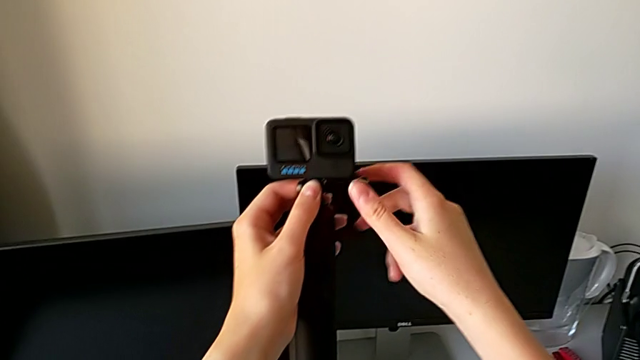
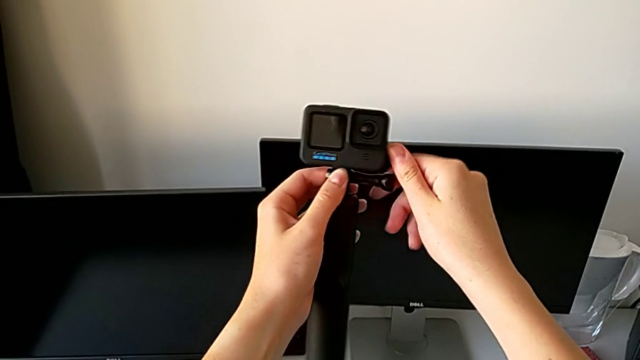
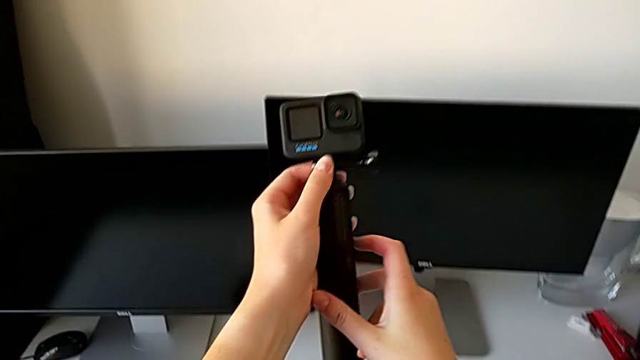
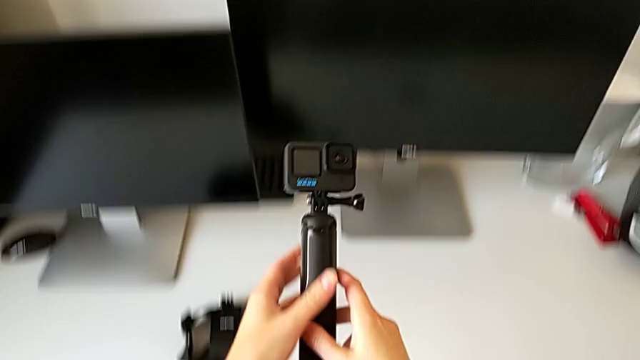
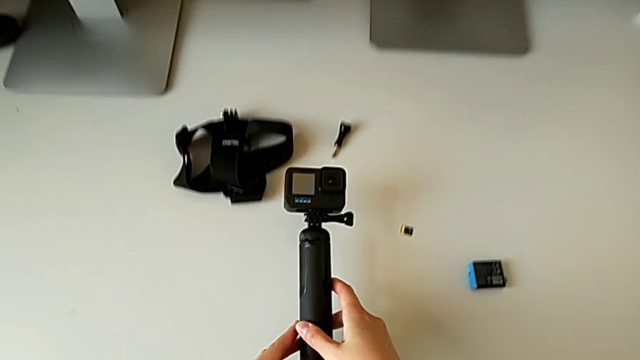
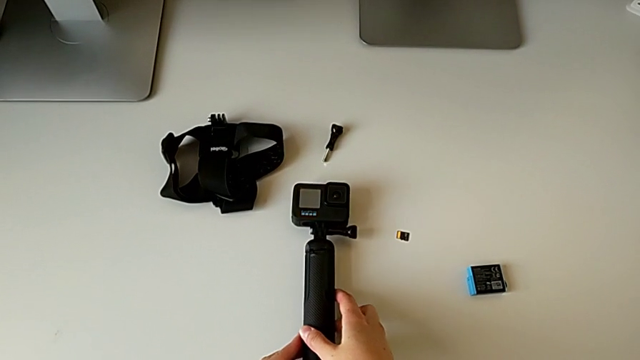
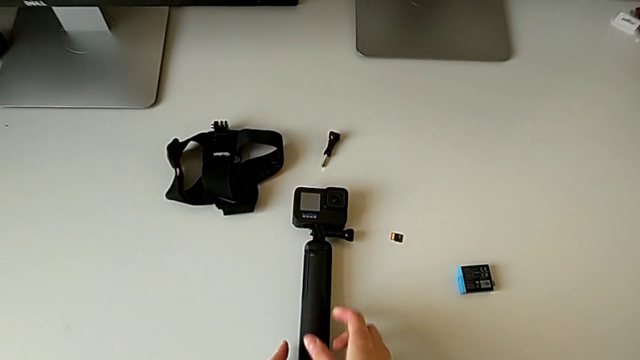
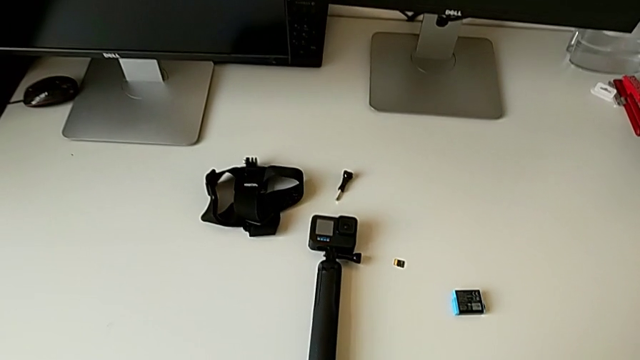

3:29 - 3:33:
The camera wearer is assembling the GoPro to the handheld grip. They drop the GoPro.

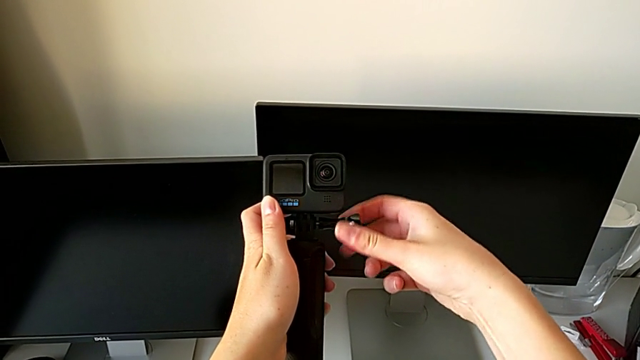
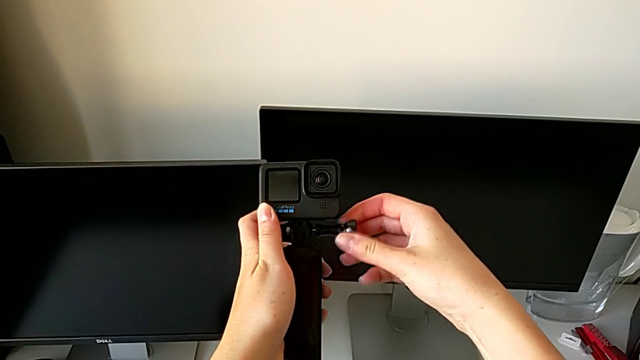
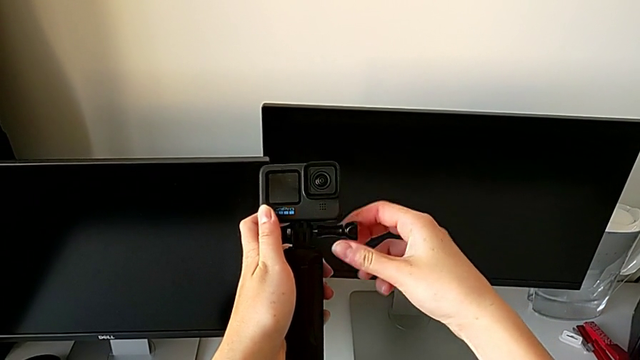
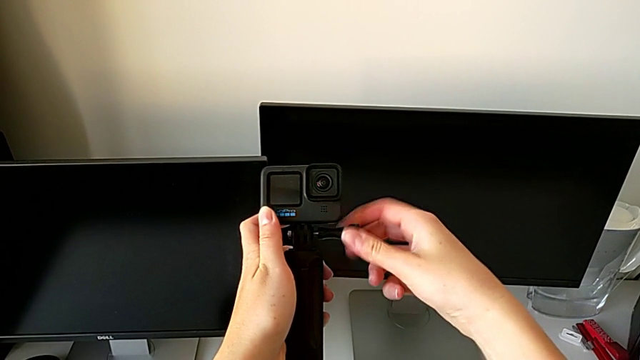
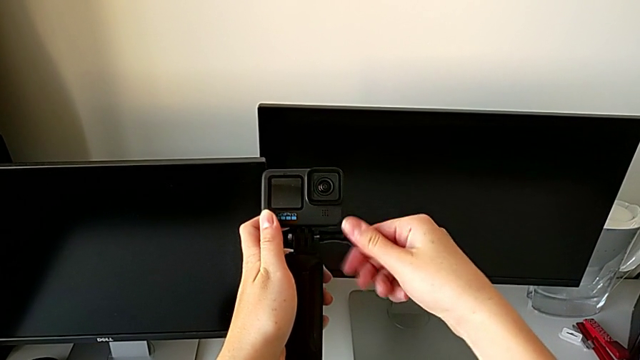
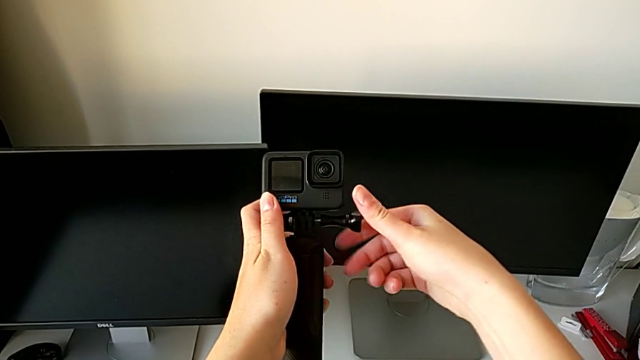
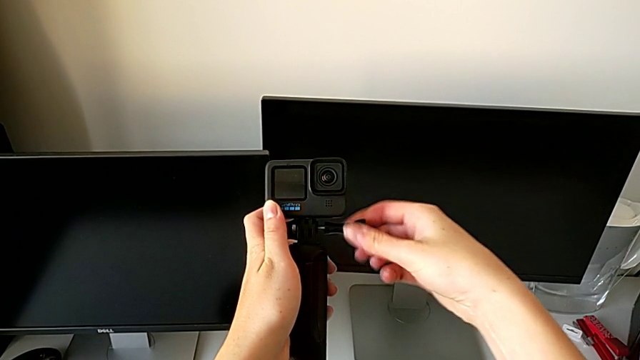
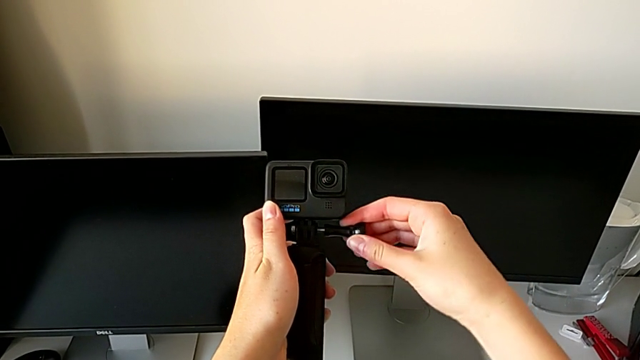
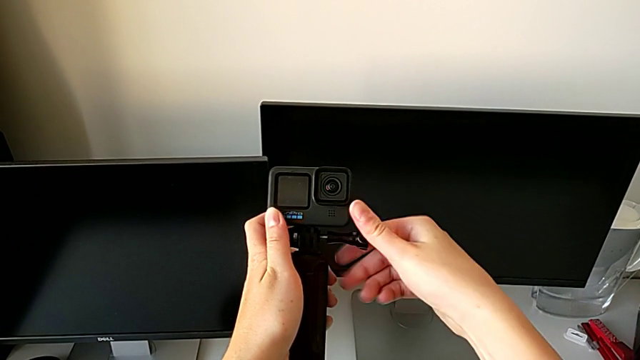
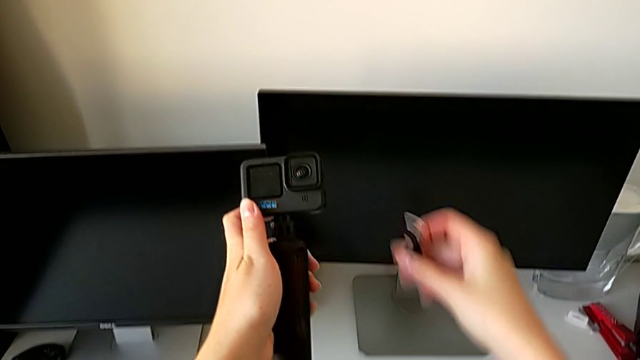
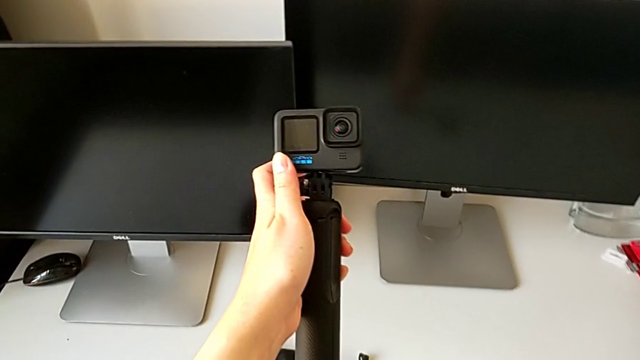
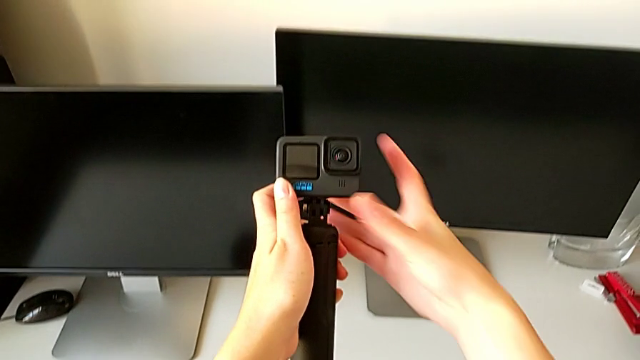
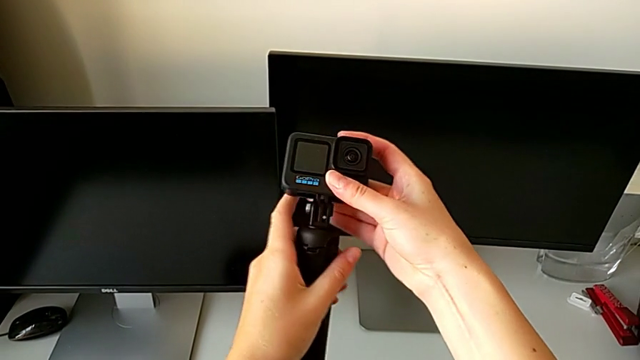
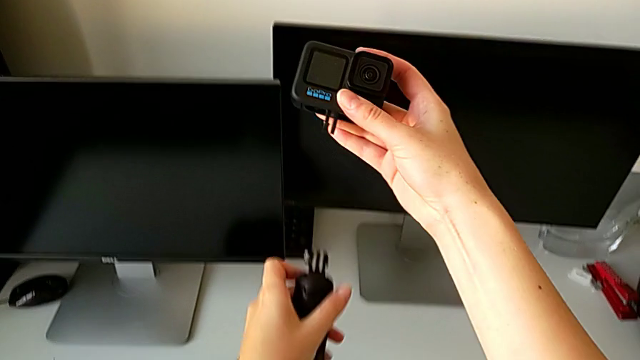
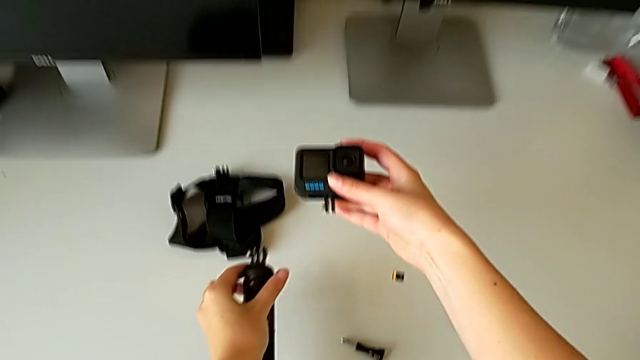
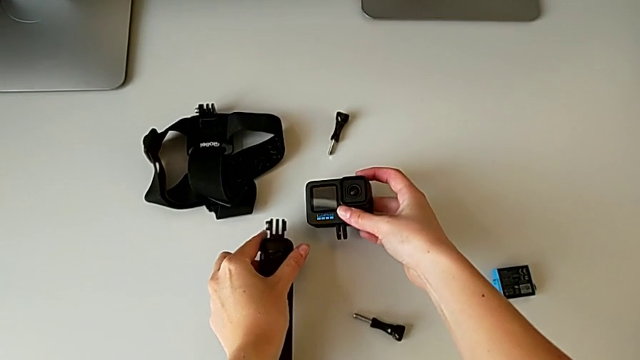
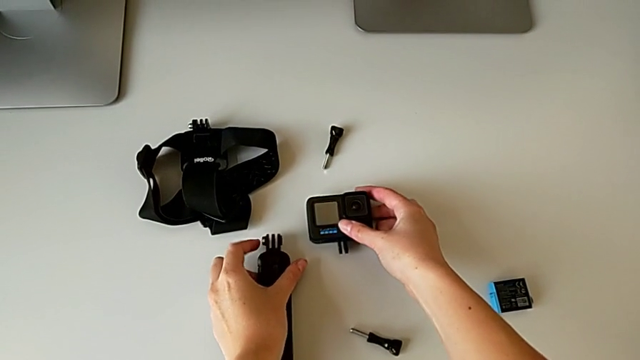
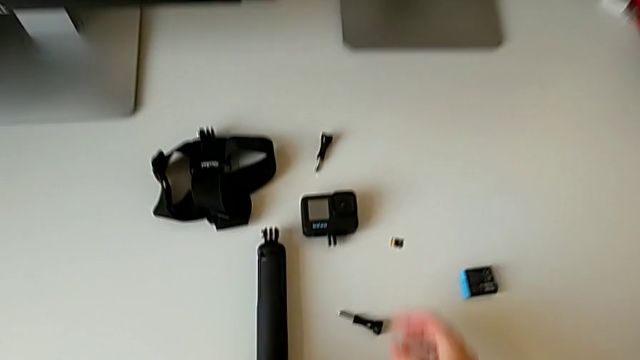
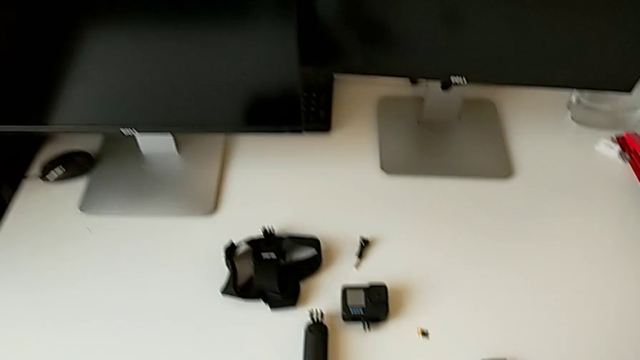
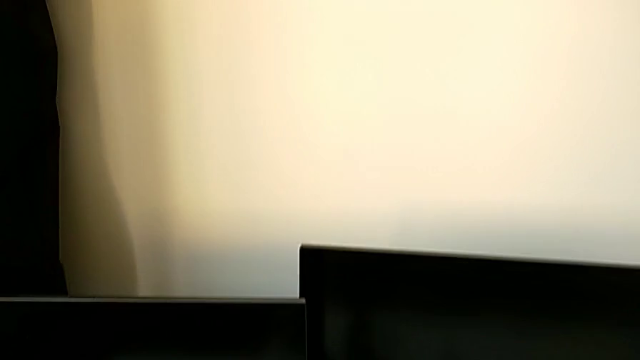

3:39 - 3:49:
The camera wearer disassembles the GoPro from the handheld to remove it. They disassemble the screw, pull the GoPro and drop it.
